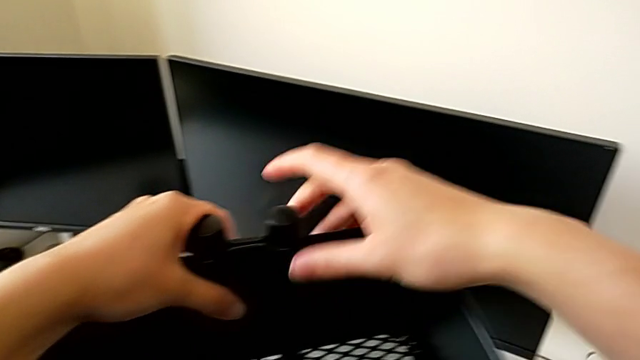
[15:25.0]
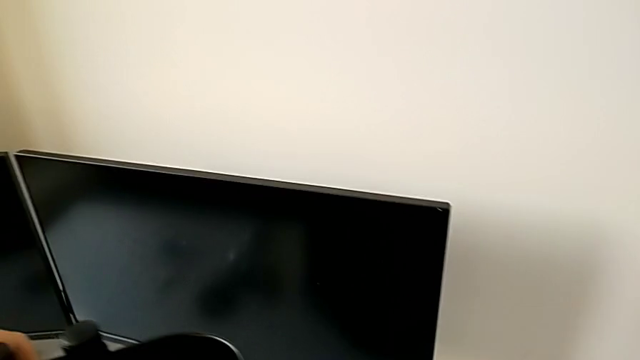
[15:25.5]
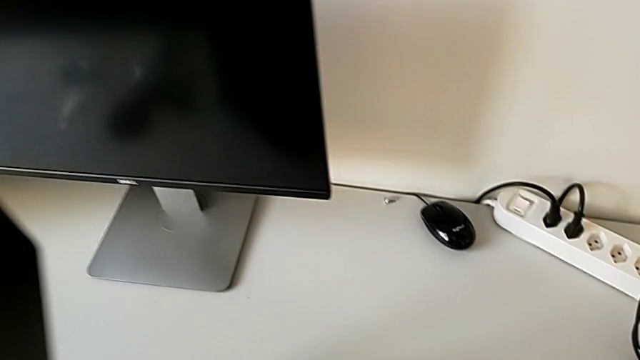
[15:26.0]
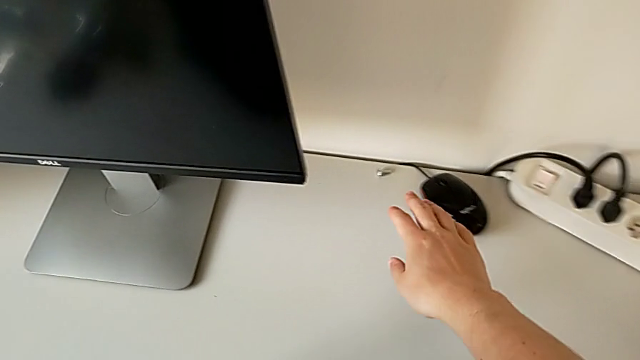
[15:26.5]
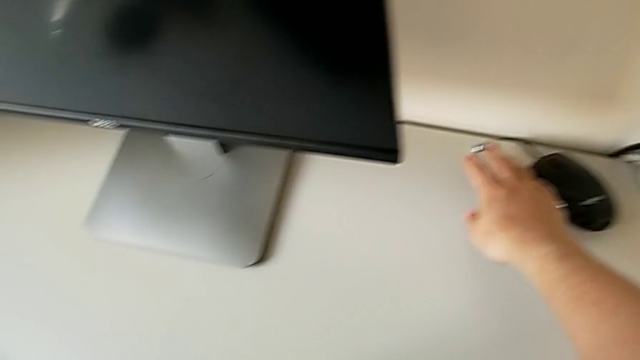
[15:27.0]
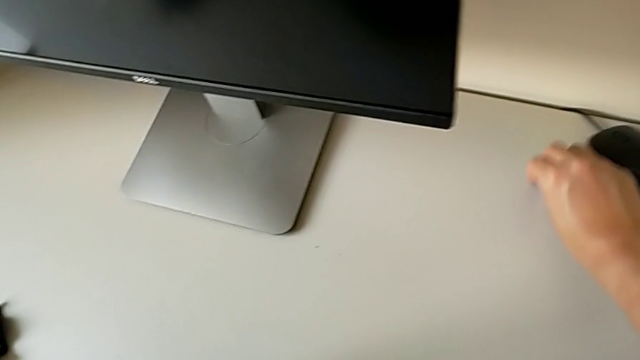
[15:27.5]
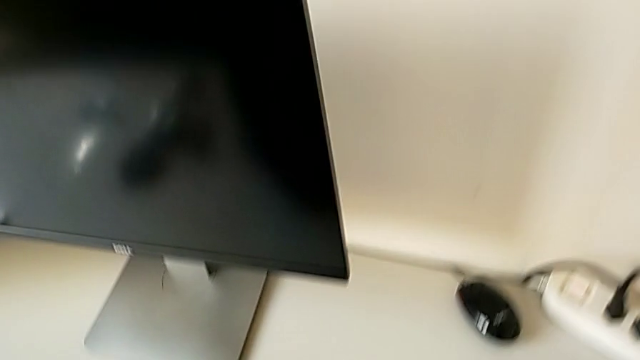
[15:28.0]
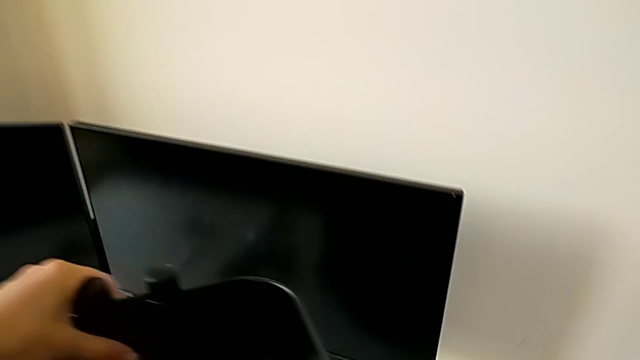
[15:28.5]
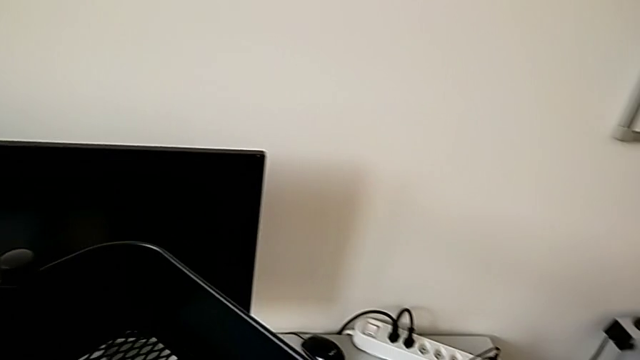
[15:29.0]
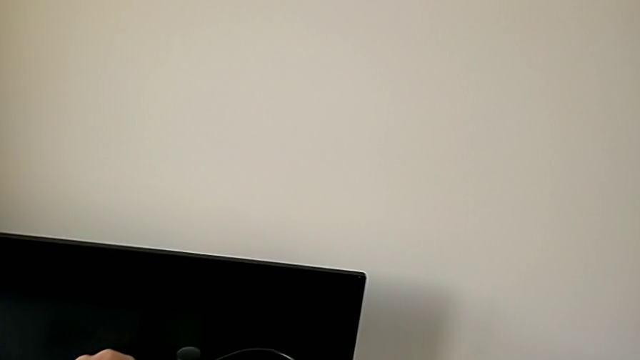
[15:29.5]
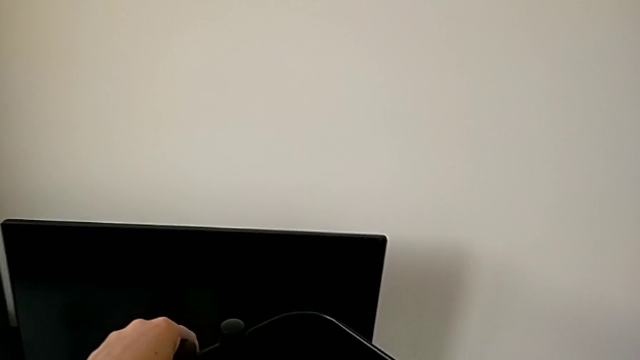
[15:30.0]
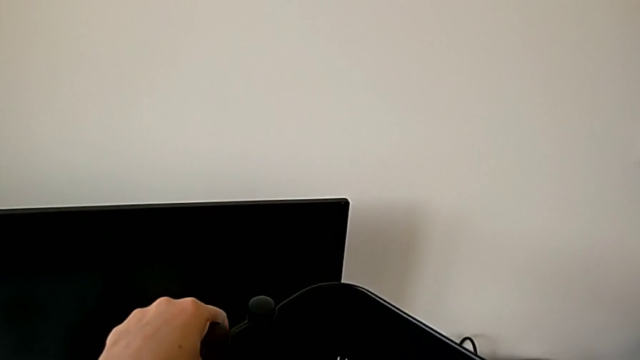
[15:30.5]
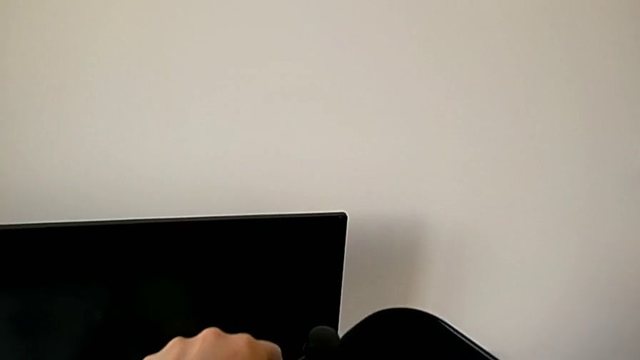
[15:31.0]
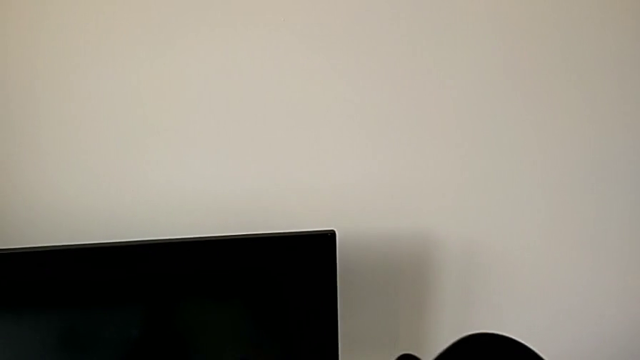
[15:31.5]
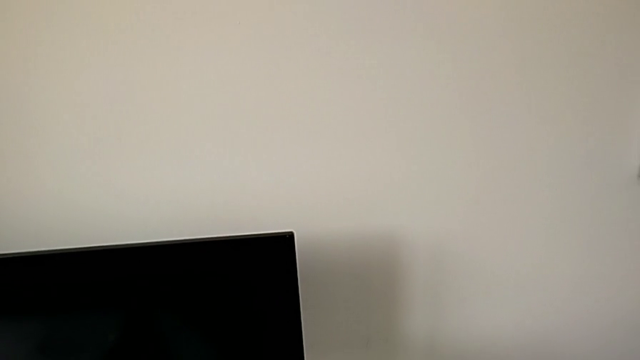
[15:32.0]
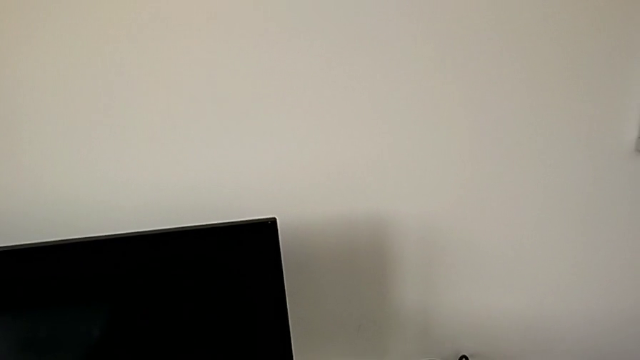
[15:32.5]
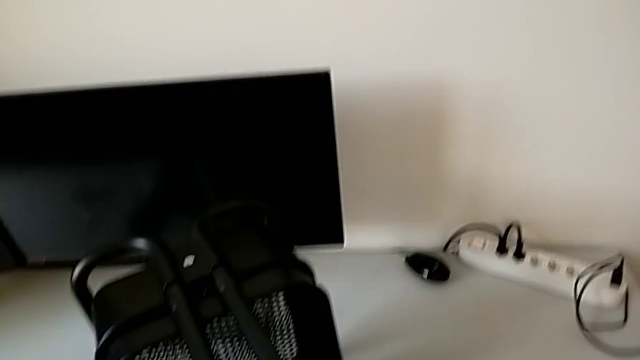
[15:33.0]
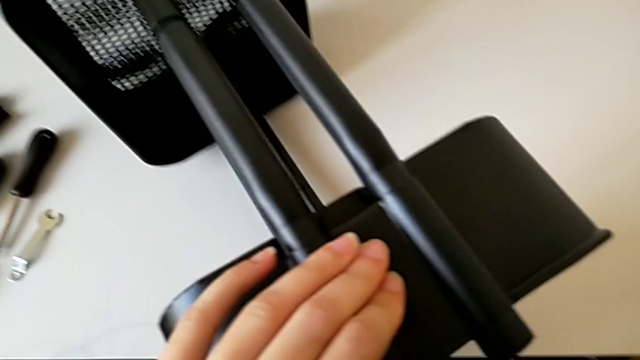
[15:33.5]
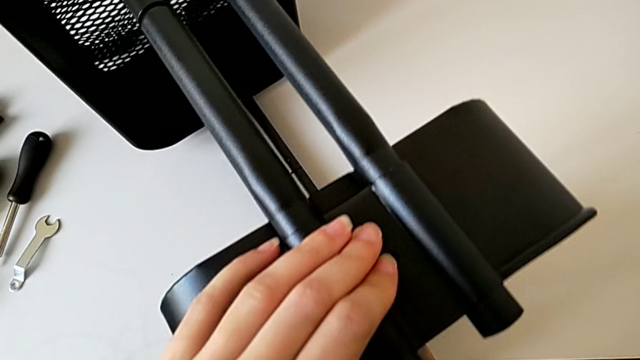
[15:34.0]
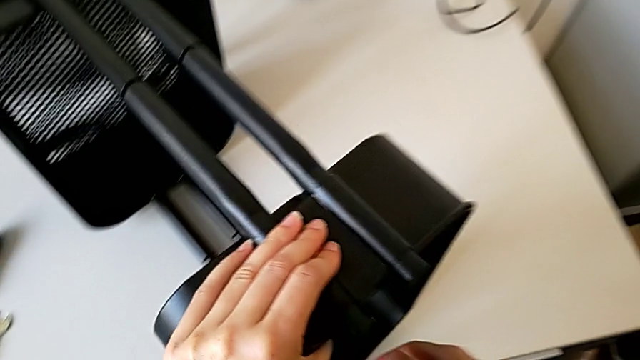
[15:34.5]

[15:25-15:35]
The camera wearer is assembling the top tray of the rolling cart. They grab the fourth hexagon cap nut and rotate the grid tray.

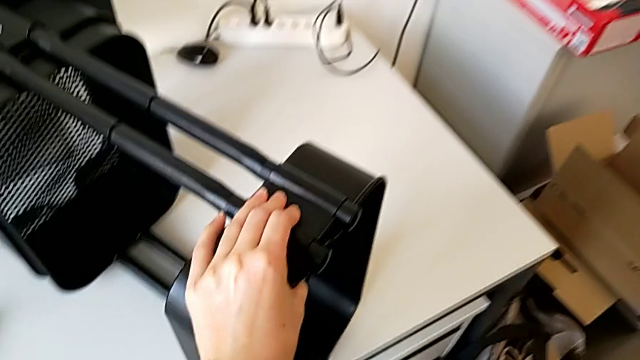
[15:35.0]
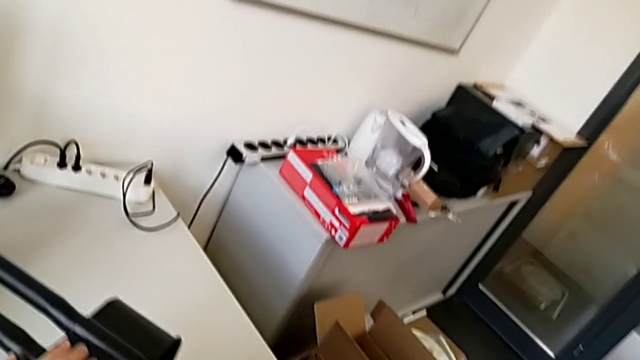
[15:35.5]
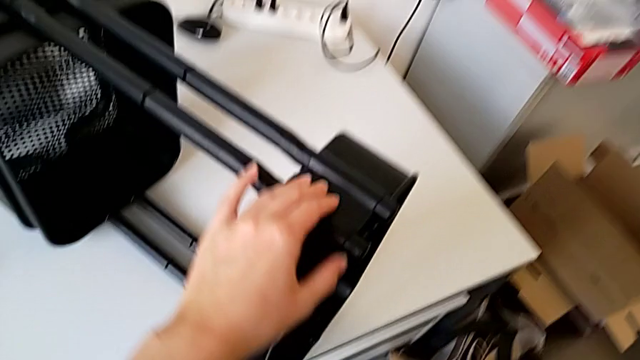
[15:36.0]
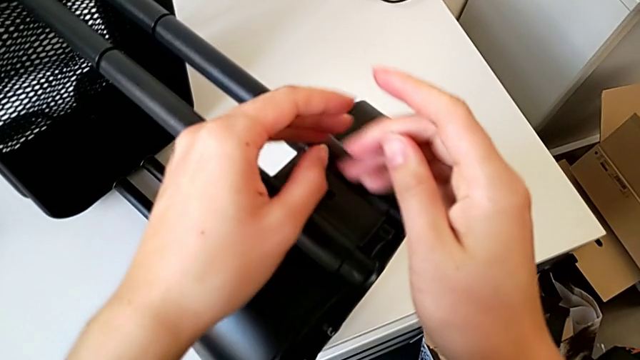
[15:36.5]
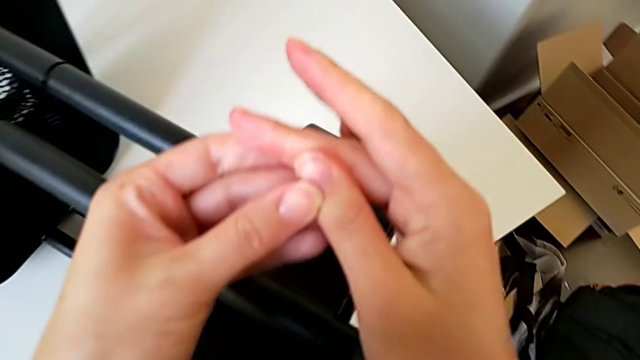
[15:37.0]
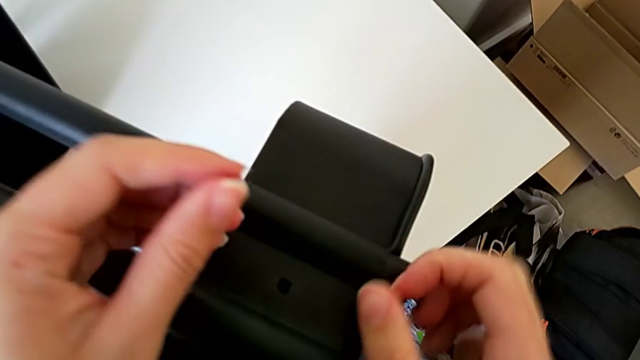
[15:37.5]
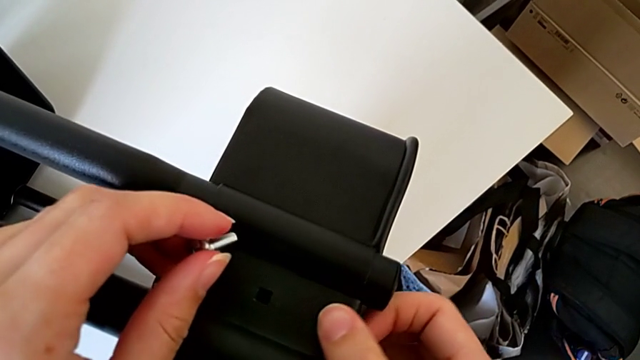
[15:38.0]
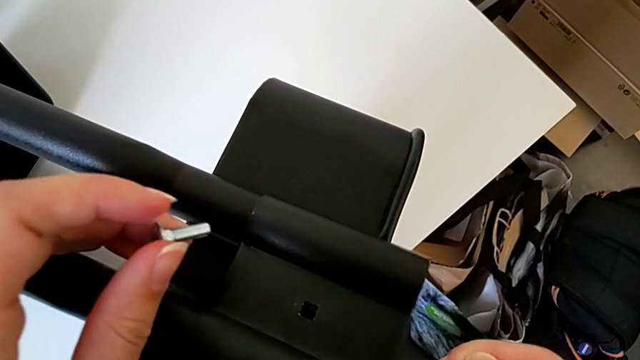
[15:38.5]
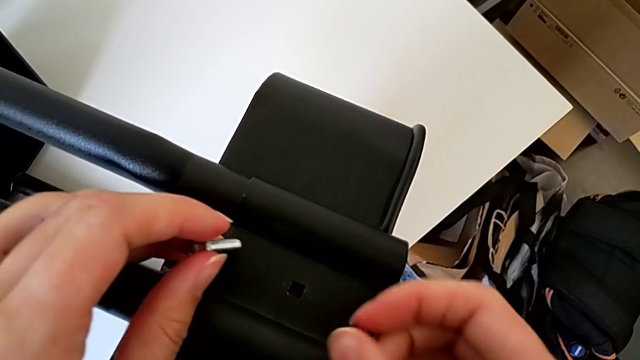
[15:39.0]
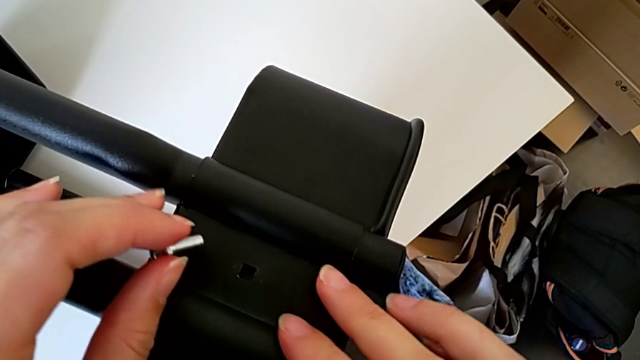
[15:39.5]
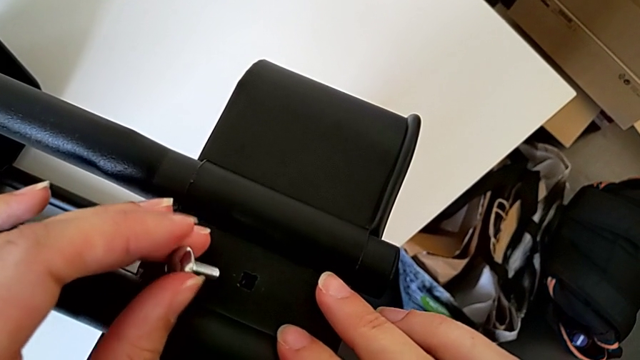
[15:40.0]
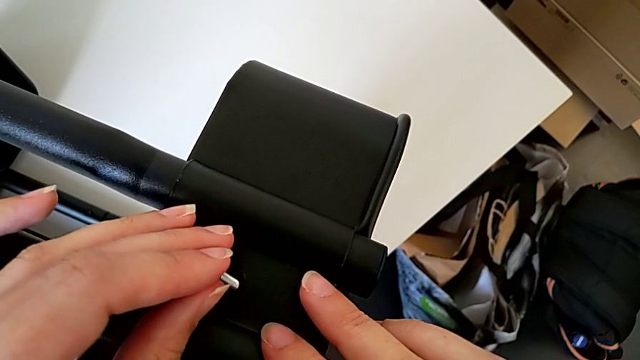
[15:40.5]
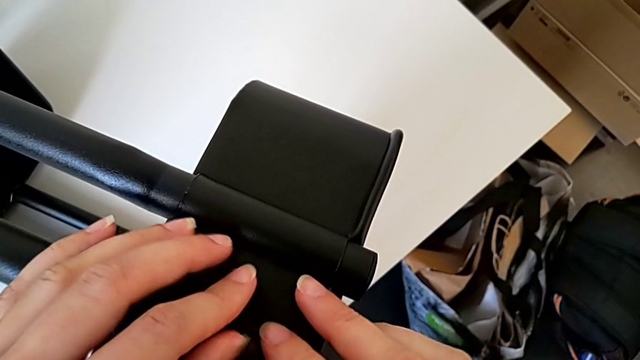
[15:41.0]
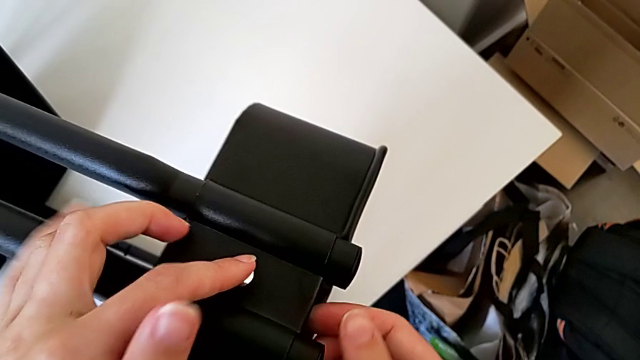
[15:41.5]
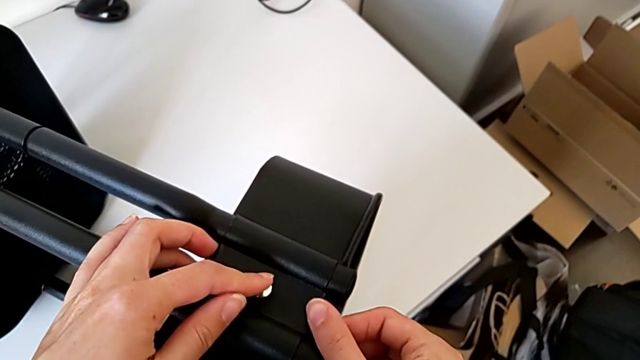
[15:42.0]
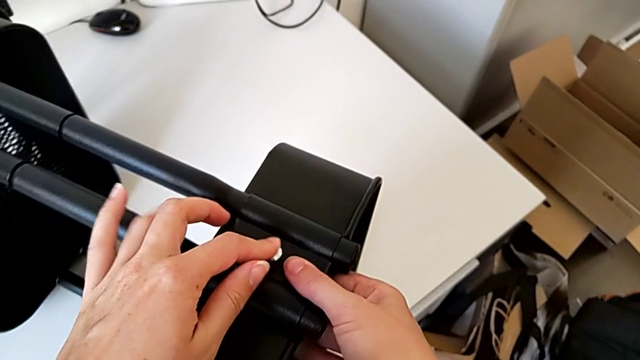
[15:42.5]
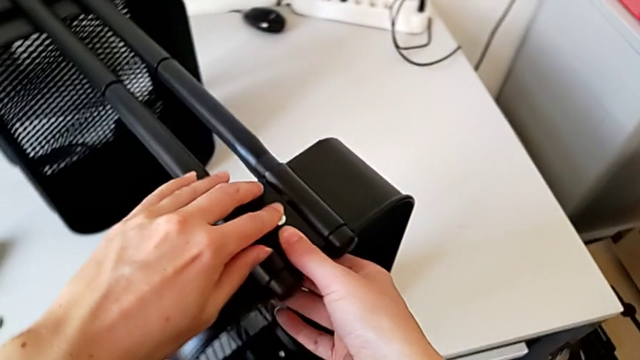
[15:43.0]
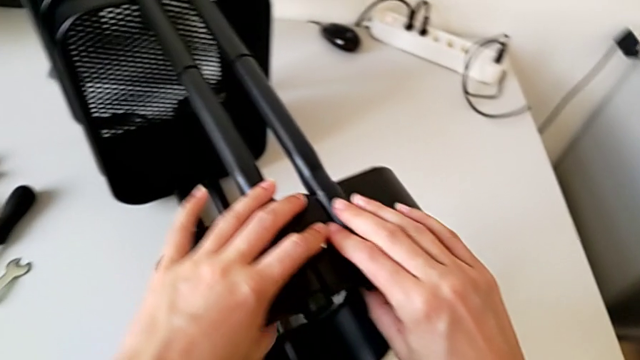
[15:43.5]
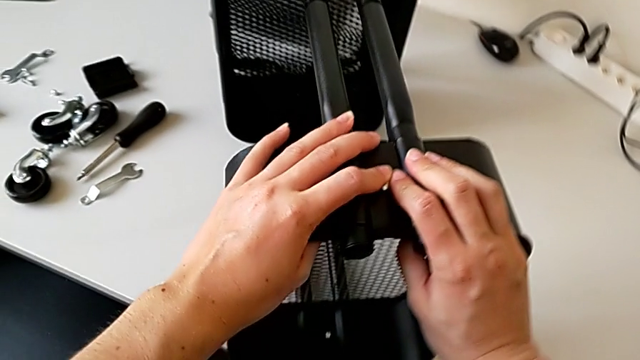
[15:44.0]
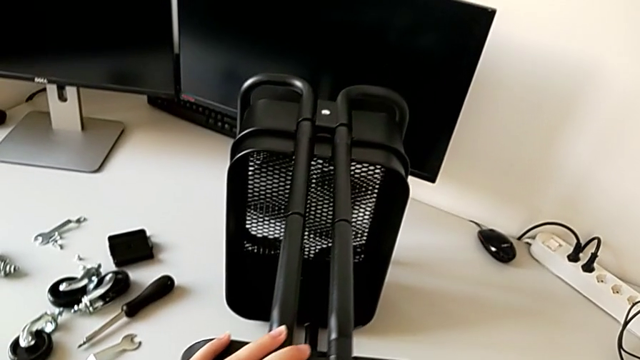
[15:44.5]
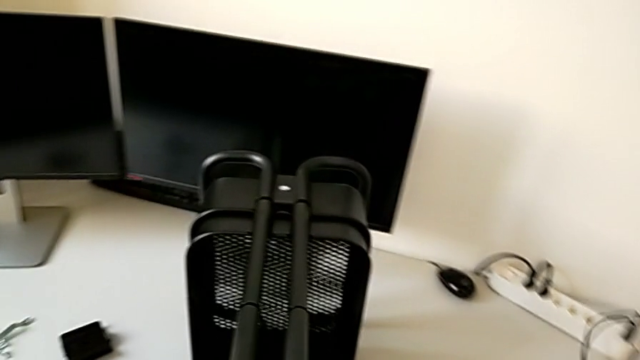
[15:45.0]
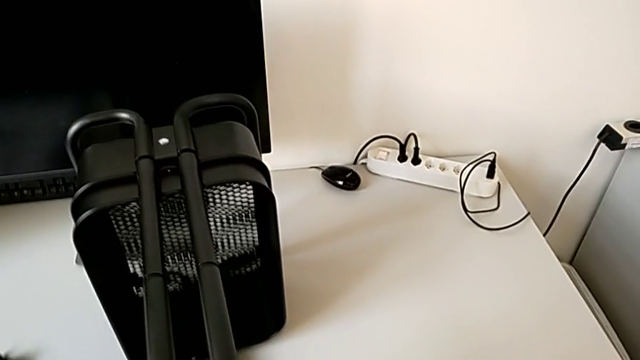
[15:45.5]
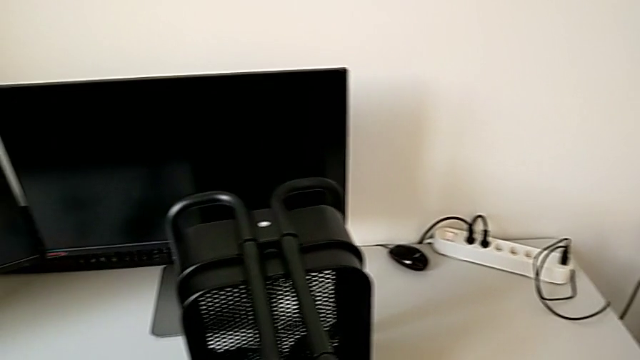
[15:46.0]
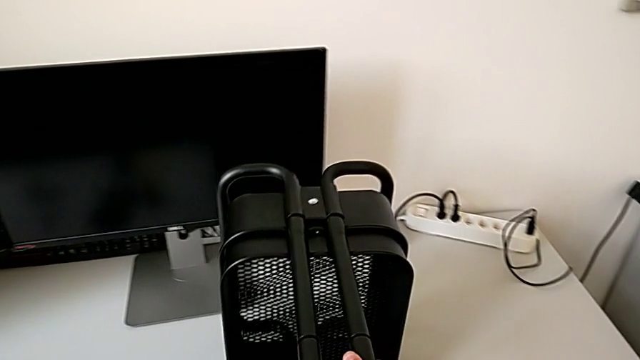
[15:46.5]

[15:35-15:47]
The camera wearer is assembling the top tray of the rolling cart. They align the fourth bracket, insert the bolt and grab the leg.
